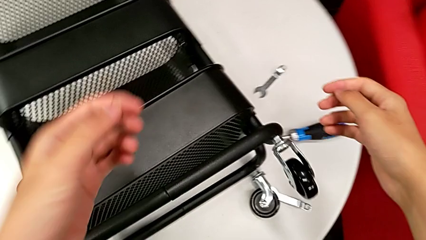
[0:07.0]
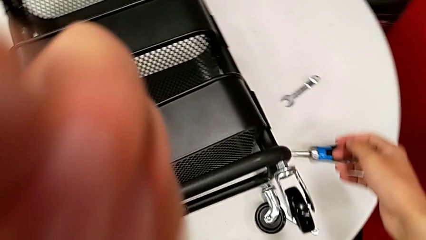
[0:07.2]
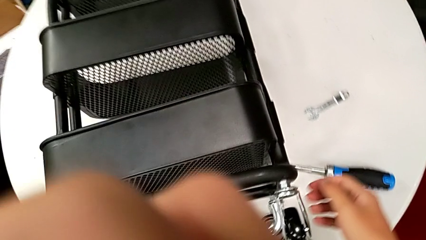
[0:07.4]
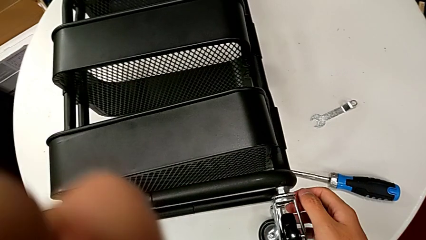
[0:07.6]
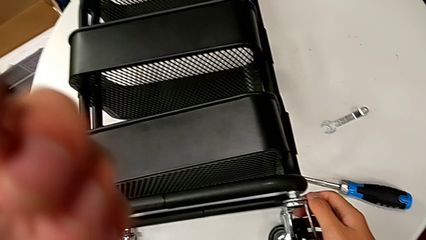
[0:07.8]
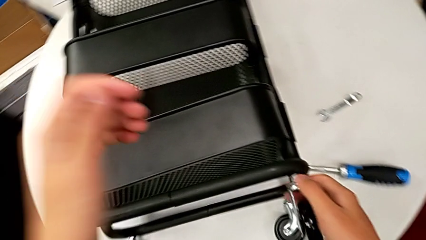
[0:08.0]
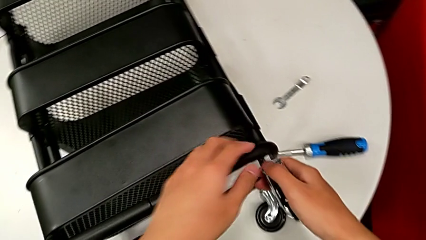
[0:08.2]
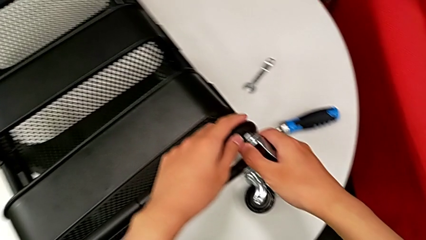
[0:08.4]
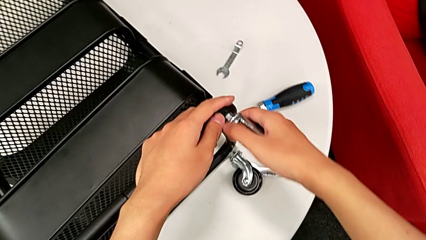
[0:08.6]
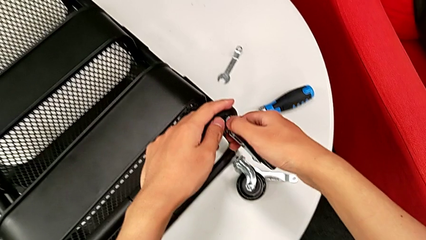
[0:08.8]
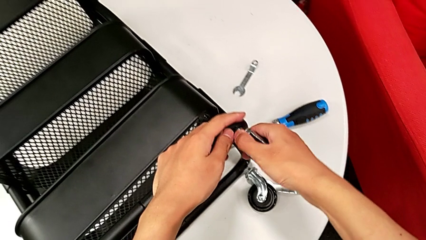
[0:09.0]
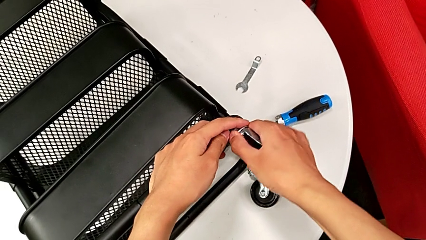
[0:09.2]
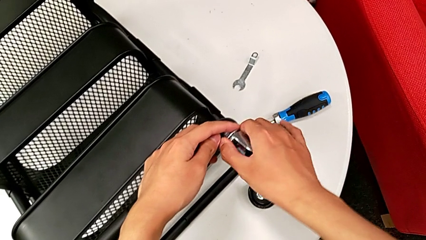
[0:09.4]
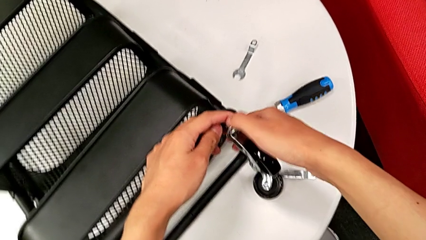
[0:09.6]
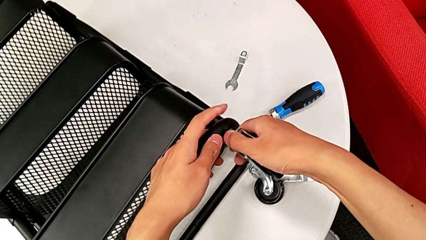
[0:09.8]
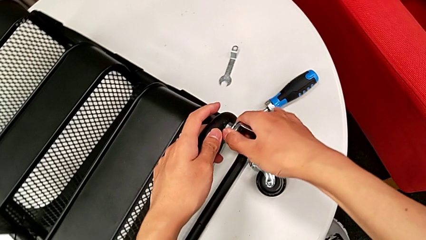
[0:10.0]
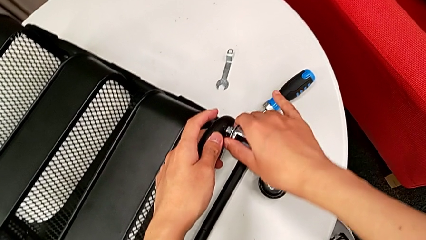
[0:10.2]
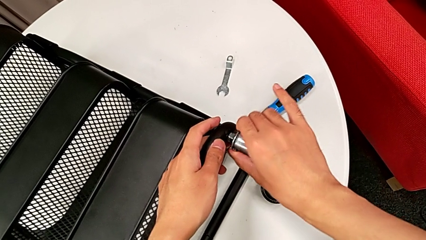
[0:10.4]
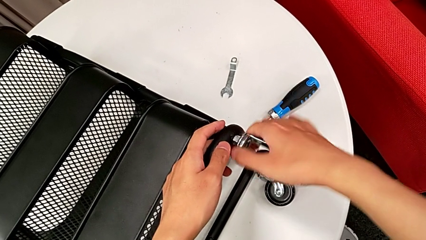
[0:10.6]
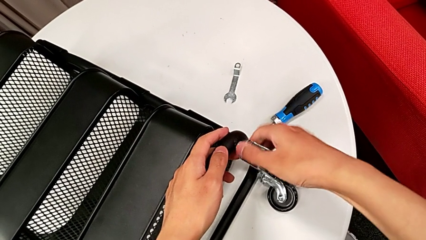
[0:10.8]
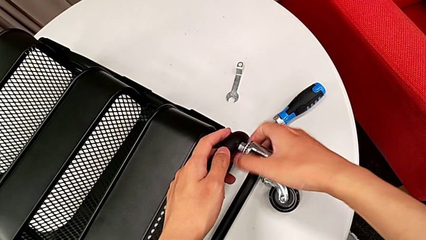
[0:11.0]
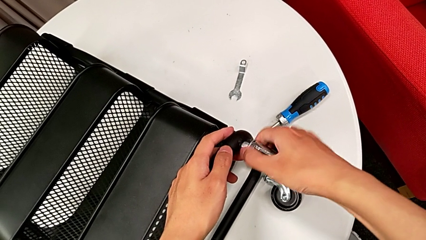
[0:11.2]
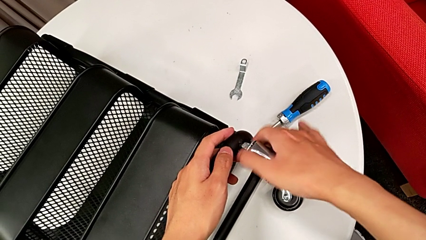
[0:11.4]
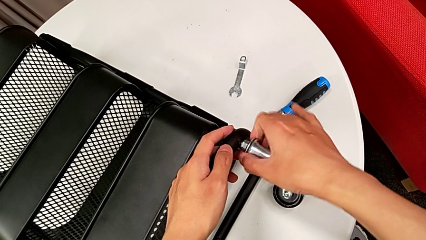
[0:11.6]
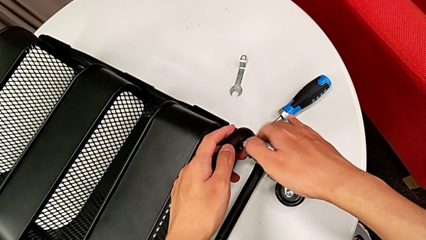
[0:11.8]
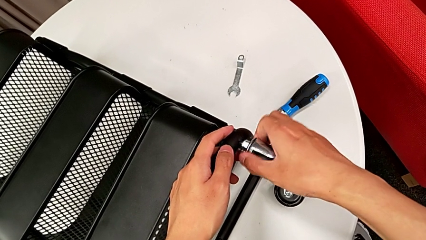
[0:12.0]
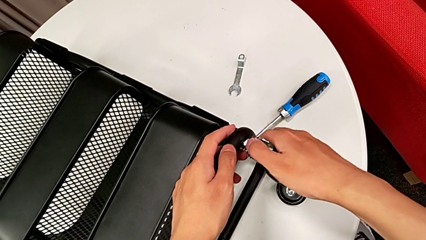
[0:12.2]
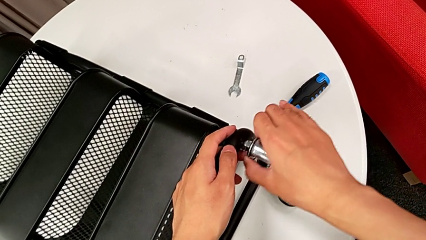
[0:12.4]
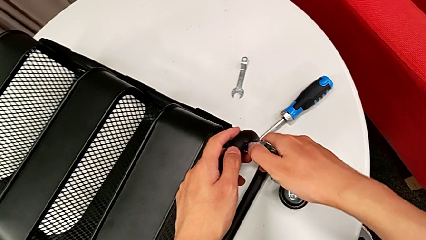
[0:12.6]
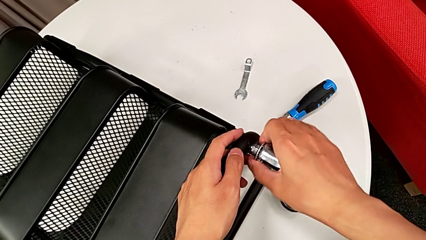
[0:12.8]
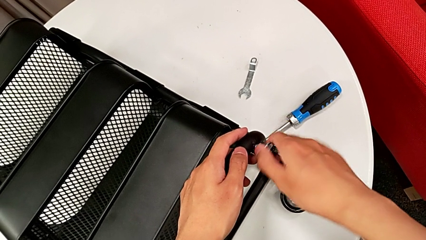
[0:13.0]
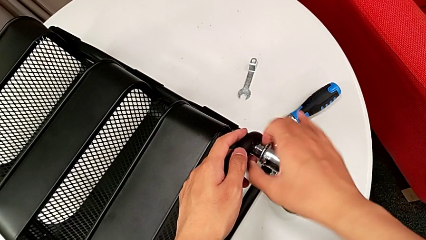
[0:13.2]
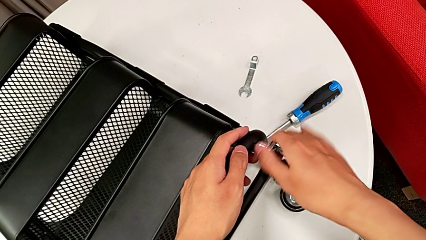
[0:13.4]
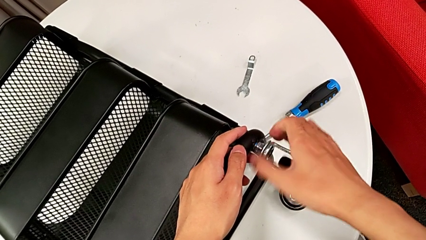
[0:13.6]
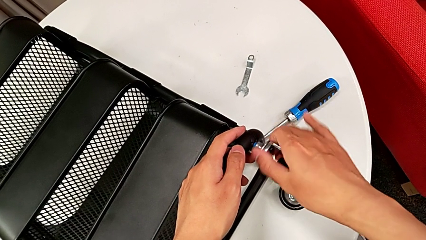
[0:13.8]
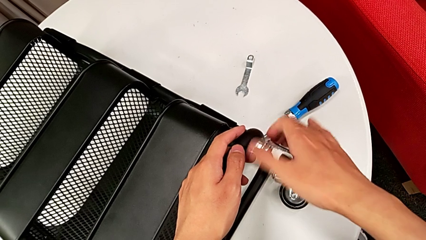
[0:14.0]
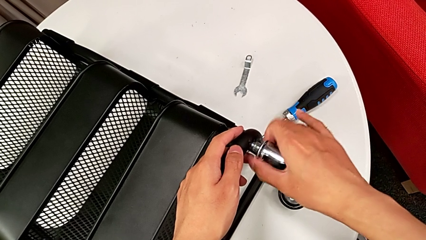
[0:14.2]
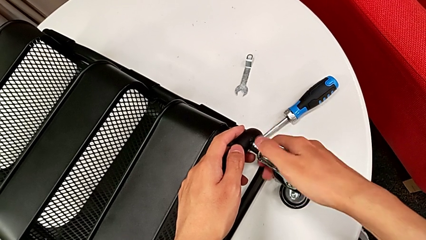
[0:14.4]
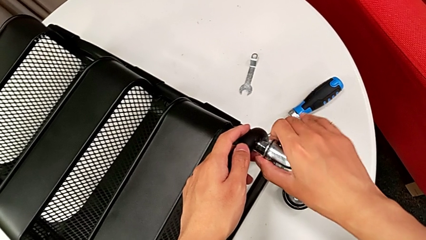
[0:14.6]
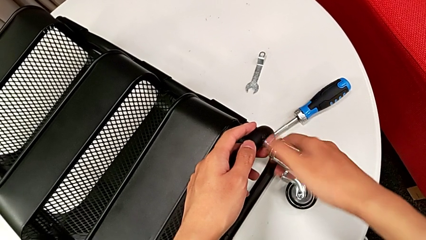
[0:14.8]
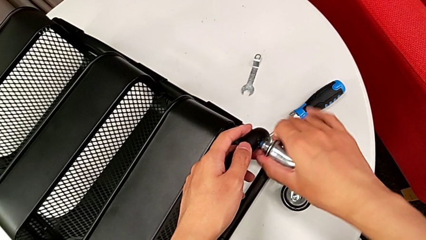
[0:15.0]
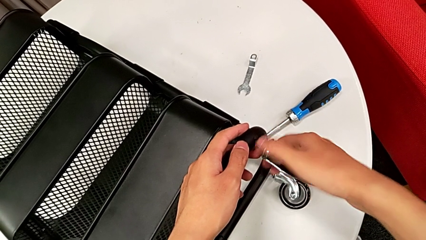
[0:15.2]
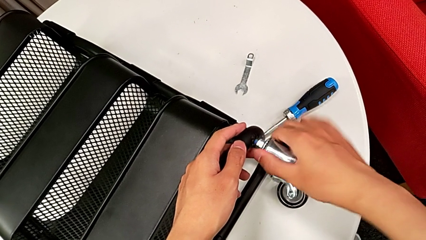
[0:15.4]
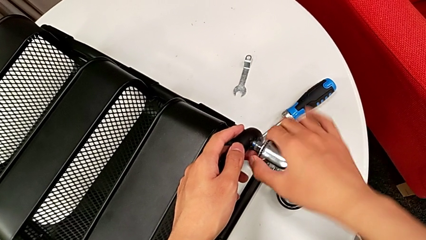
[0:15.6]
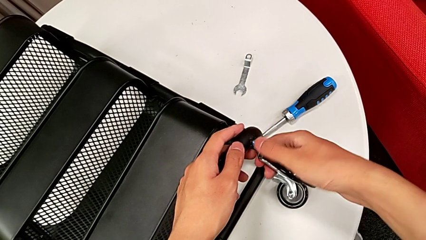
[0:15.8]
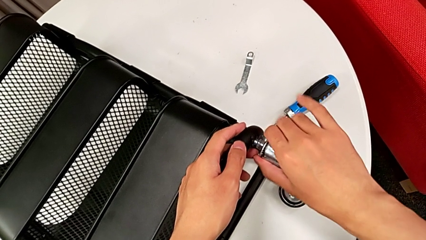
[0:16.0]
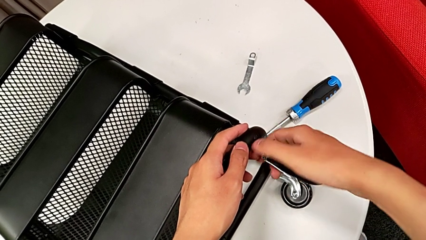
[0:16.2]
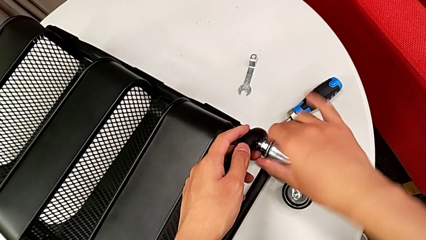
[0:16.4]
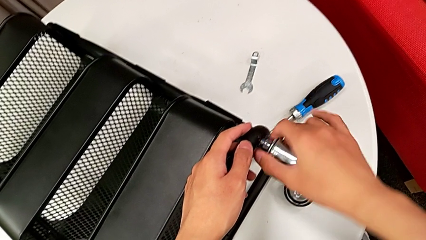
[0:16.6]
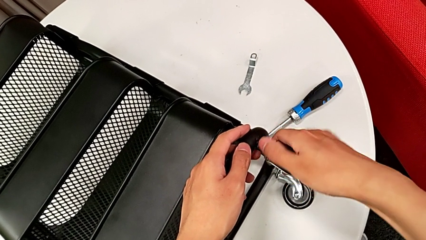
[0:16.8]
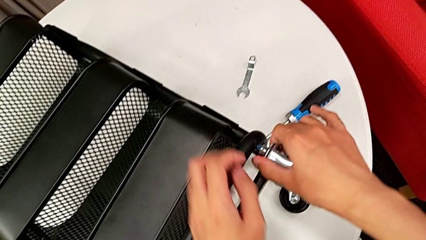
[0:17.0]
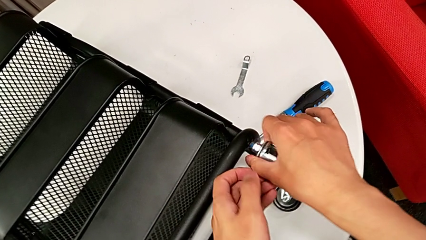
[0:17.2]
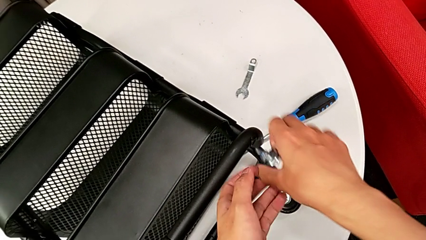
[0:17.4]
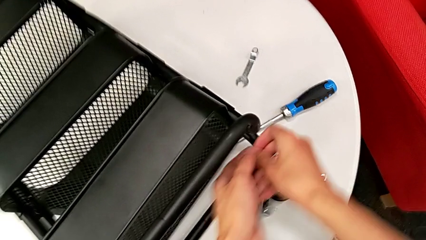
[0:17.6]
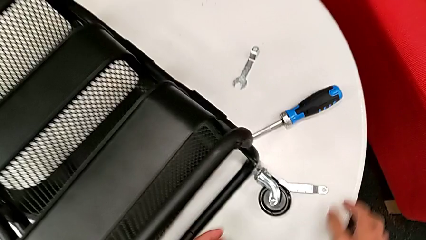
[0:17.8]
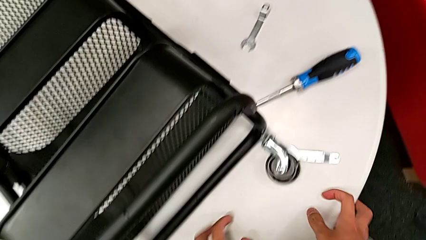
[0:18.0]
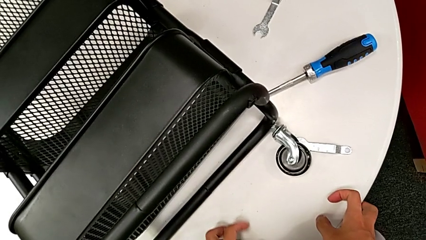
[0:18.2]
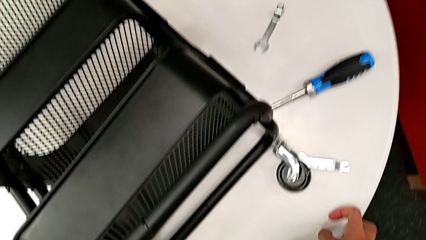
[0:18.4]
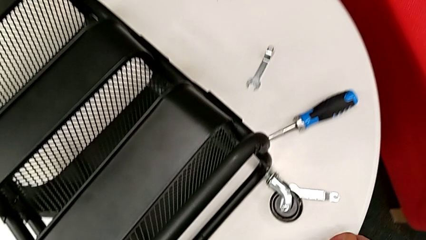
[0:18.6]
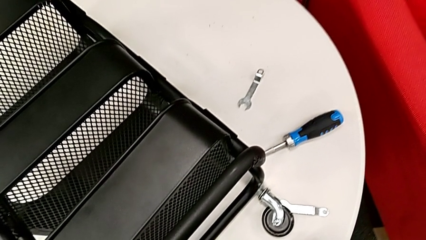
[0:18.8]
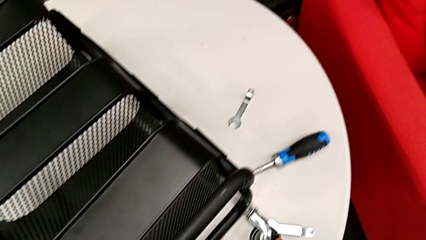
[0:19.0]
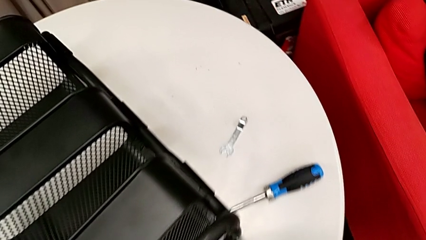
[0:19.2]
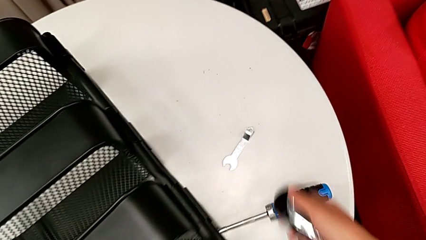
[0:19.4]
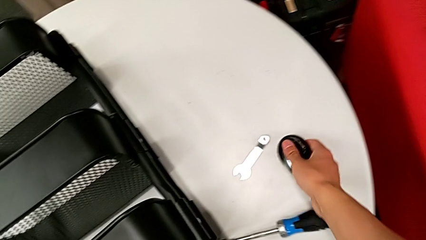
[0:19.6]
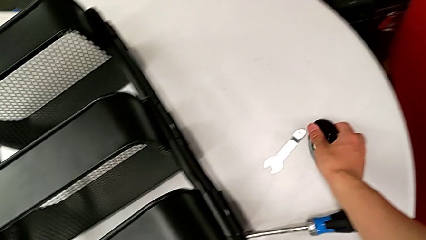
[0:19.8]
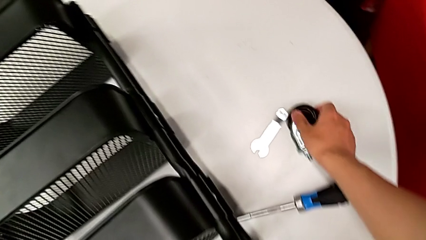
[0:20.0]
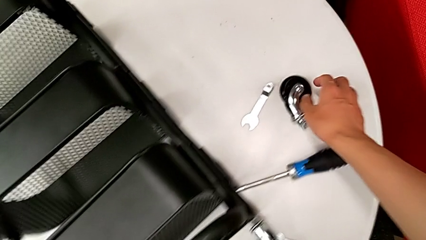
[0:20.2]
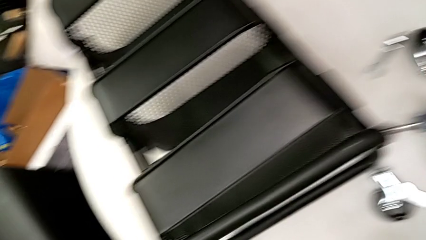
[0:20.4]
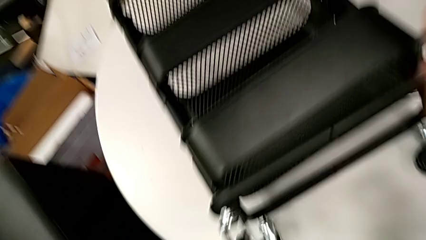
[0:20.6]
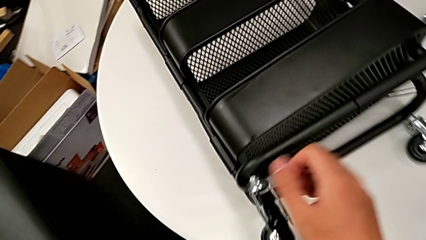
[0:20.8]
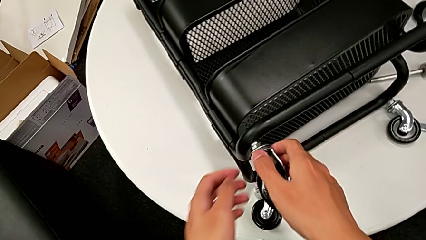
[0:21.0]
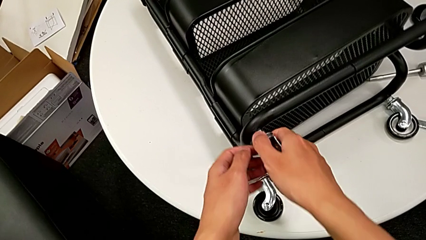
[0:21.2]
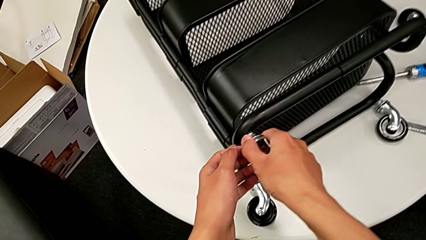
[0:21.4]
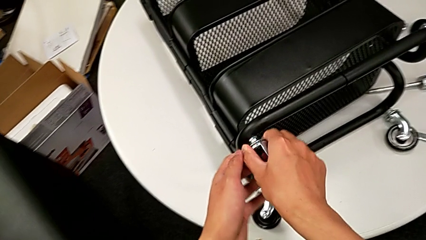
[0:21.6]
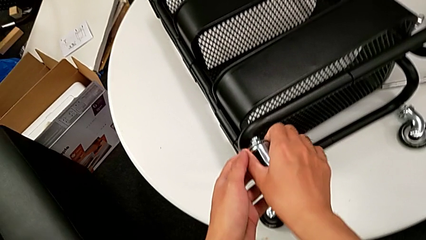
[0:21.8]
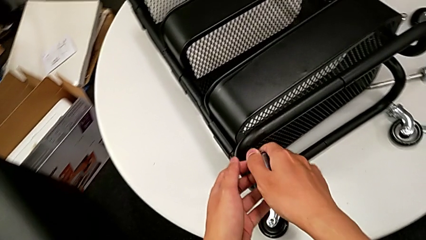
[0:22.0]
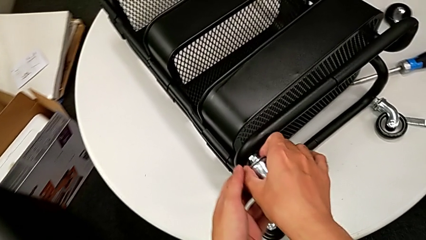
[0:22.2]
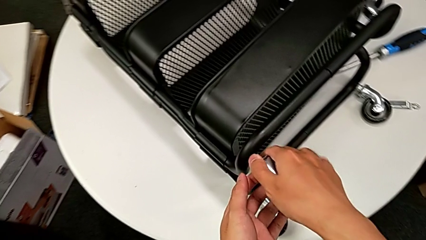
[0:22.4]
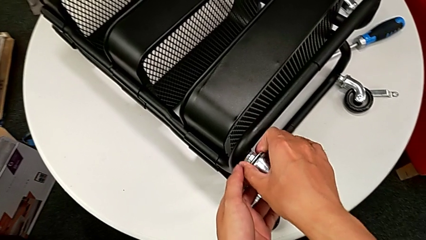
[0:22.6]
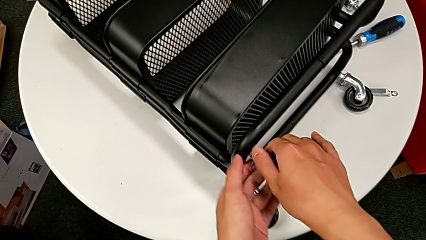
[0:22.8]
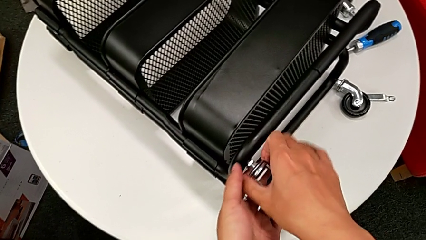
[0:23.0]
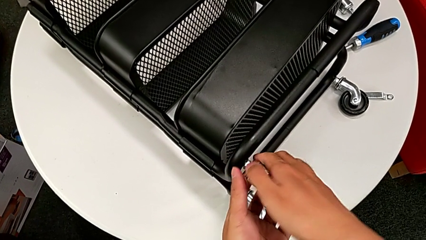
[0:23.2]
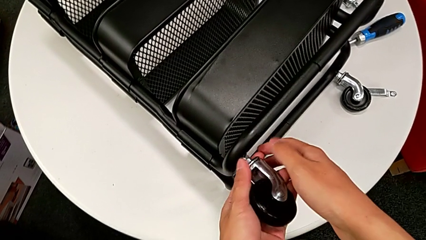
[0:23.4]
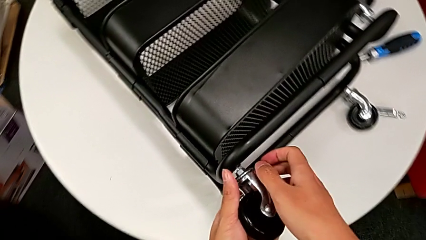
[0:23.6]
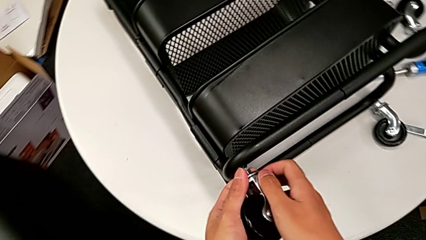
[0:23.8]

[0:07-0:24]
The camera wearer is disassembling the wheels of the rolling cart. They grab the wheel, unscrew it, wrongly drop it accidentally, grab it, place it, grab it and begin to unscrew it.
